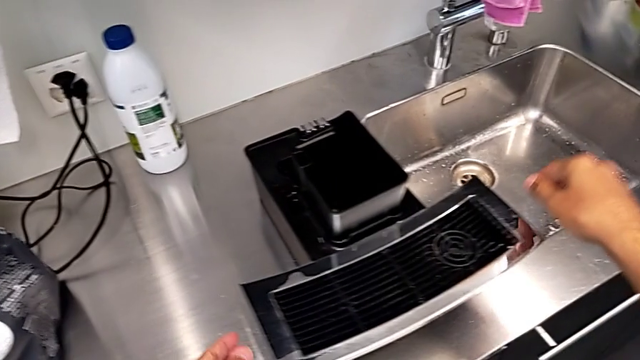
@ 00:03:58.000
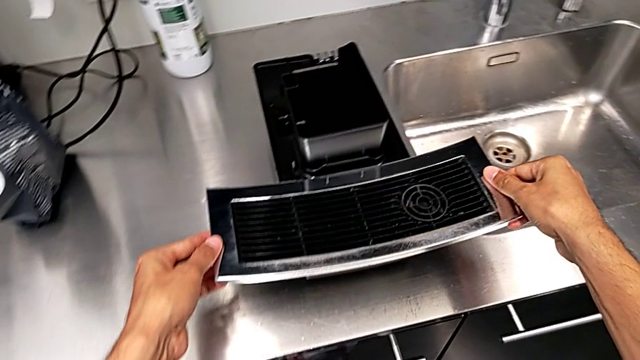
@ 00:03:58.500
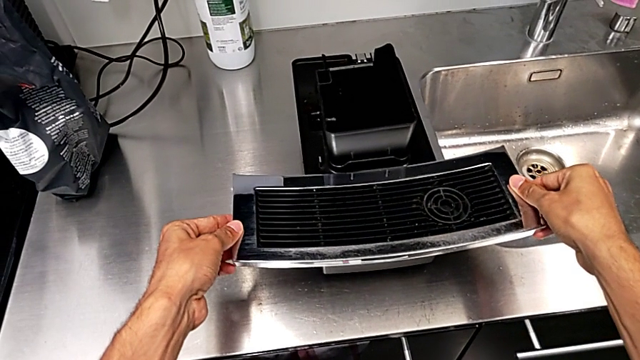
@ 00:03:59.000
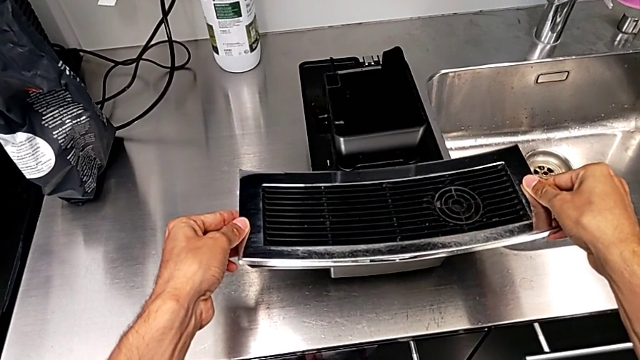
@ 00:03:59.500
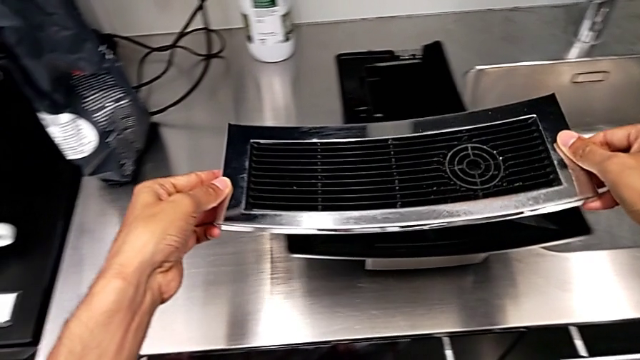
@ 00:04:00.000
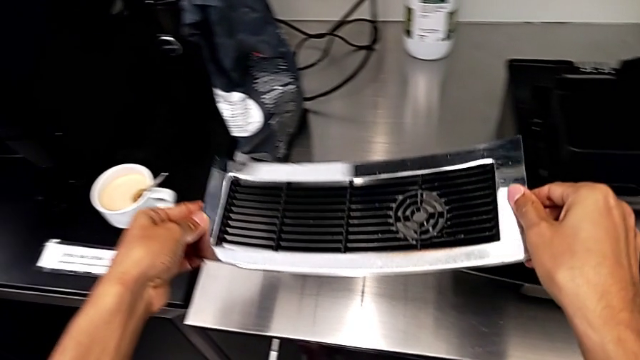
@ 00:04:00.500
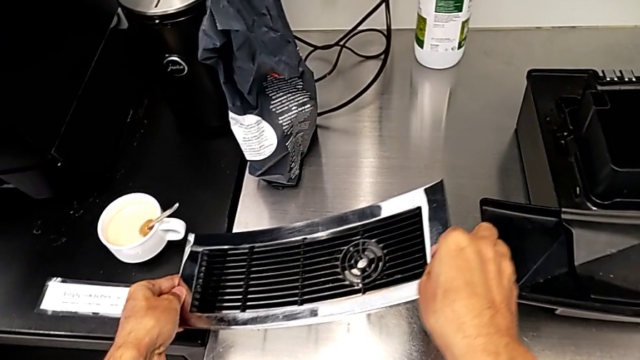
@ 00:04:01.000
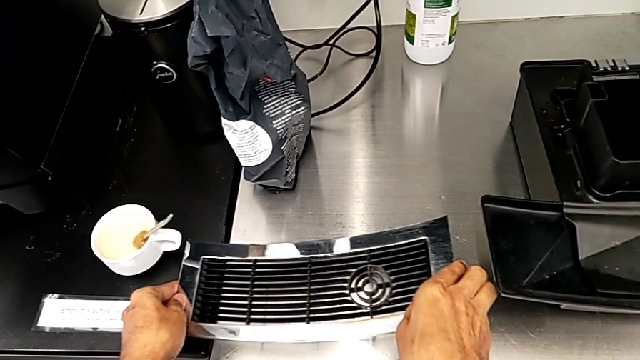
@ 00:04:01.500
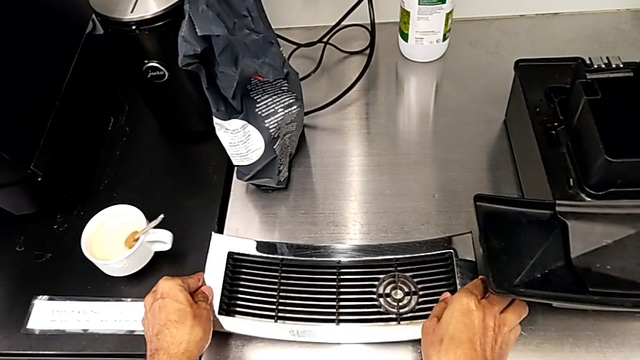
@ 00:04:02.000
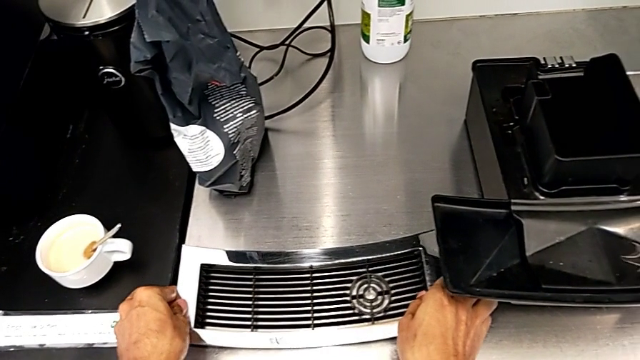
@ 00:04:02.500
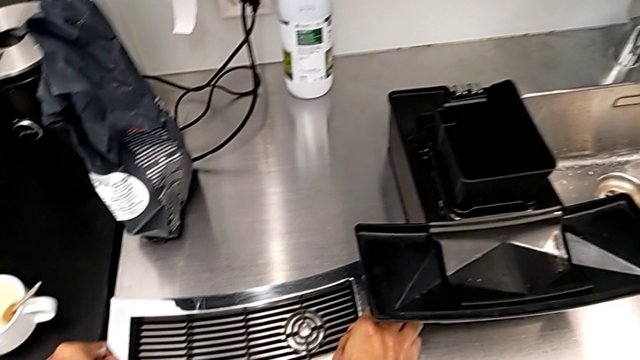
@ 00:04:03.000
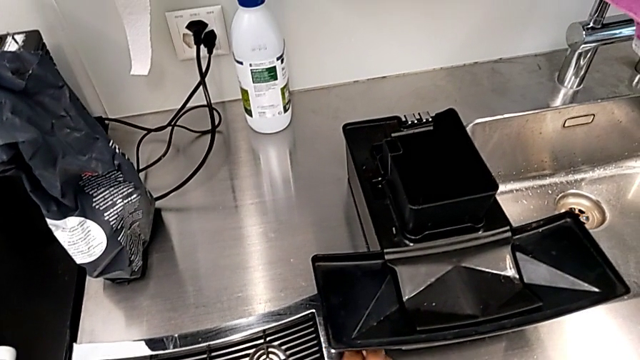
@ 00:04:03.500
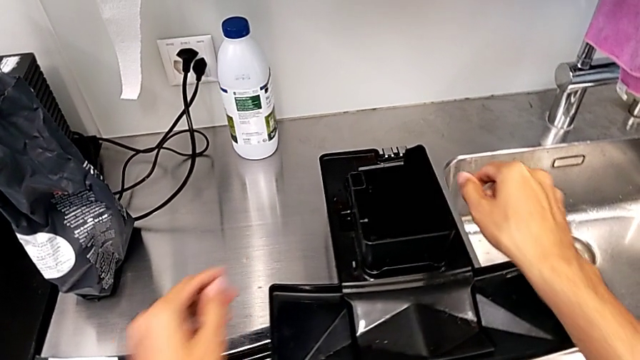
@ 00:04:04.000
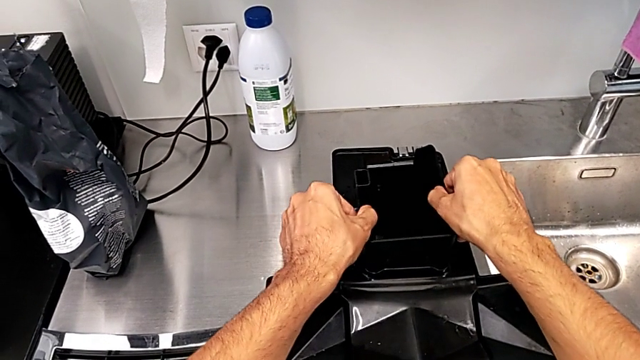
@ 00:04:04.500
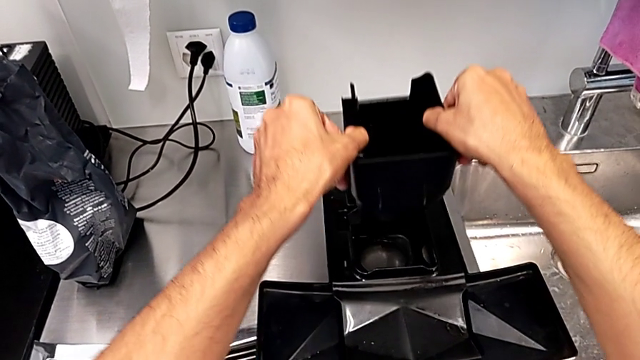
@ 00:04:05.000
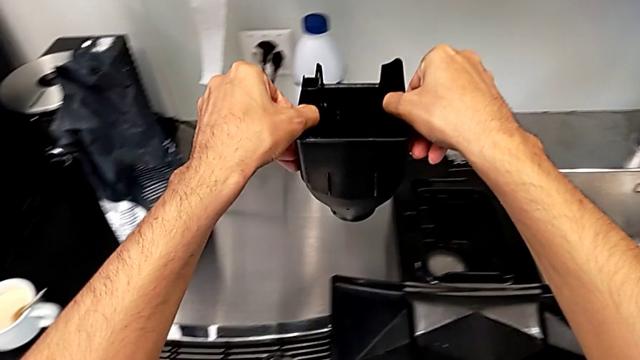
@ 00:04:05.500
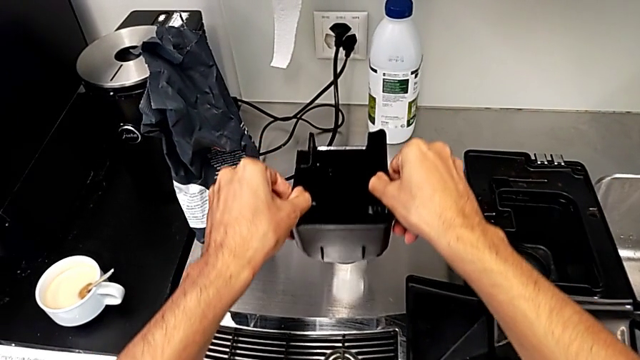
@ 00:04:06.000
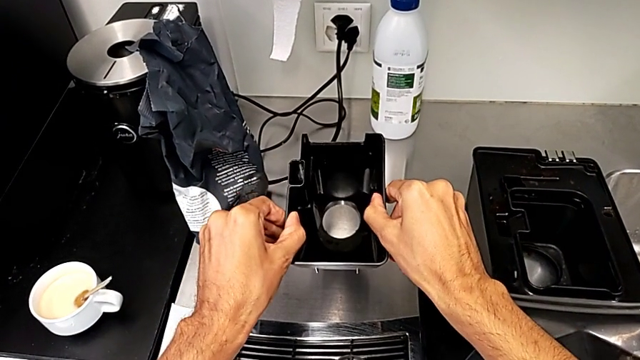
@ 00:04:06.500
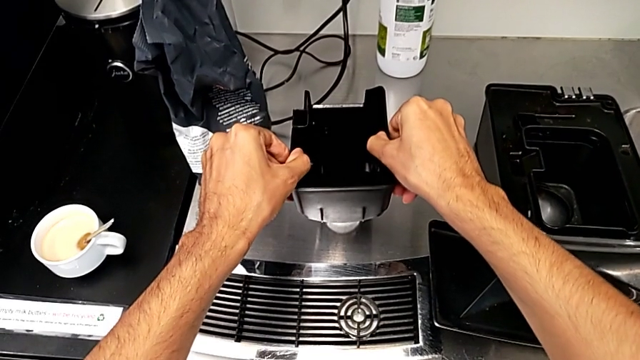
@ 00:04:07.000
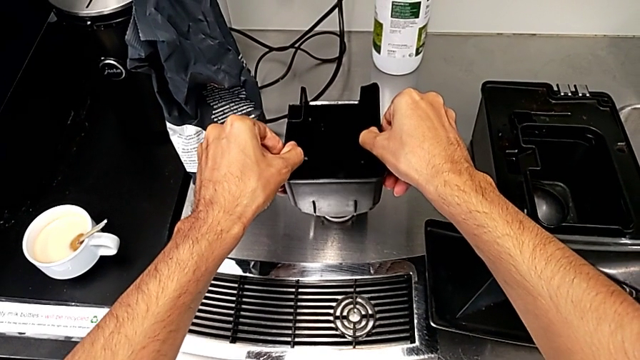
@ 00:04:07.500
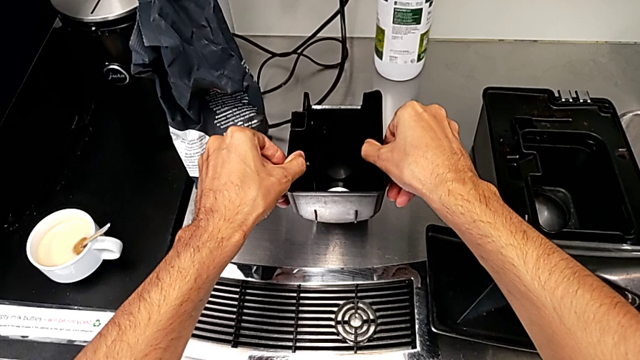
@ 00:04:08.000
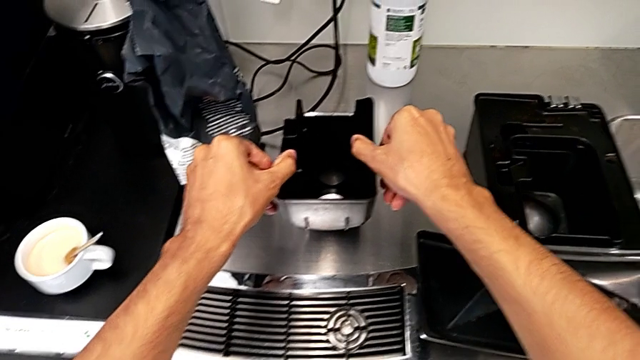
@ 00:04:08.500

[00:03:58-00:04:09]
The camera wearer is removing all the small pieces from the tray. They lift the drip tray, place it, grab the top drip tray and place the drip tray.

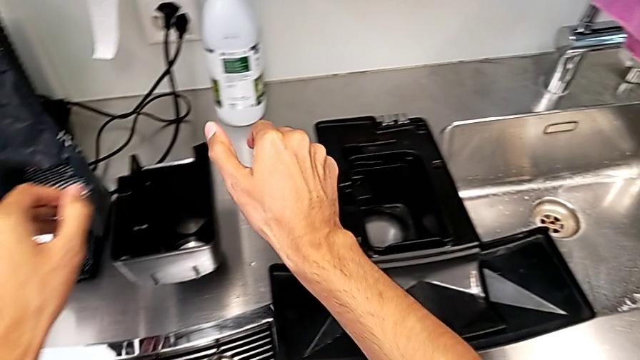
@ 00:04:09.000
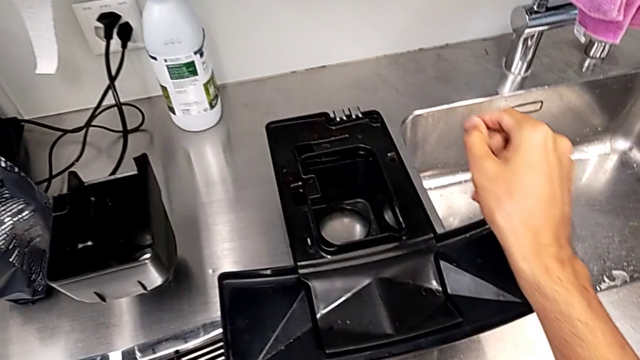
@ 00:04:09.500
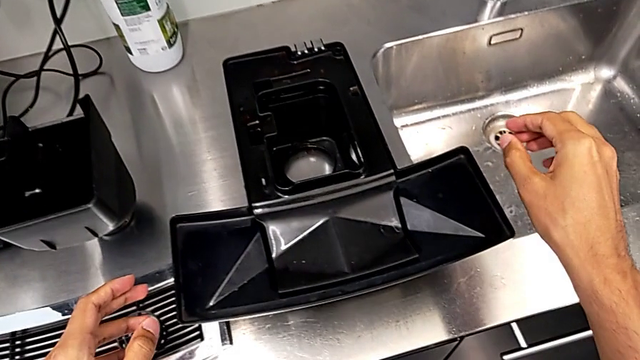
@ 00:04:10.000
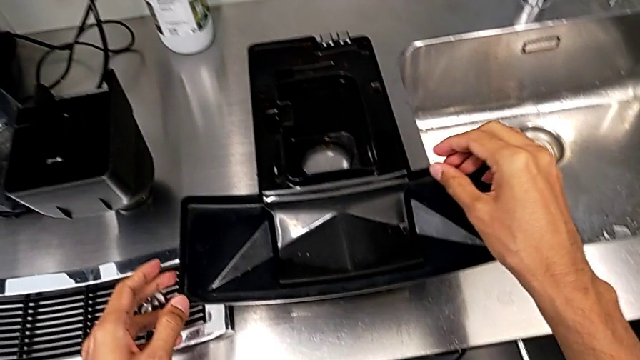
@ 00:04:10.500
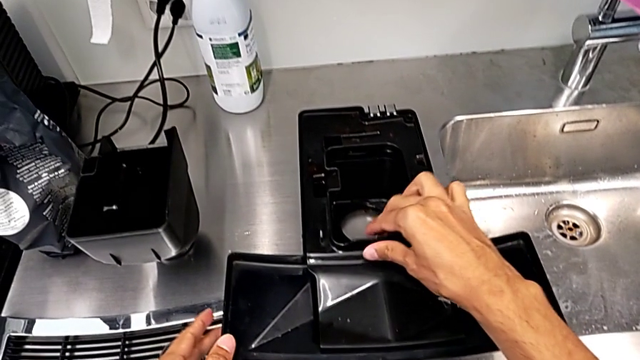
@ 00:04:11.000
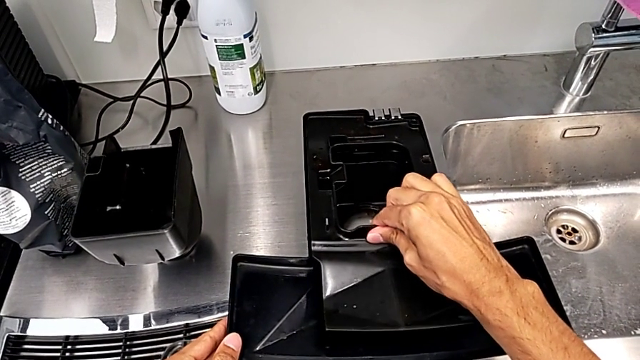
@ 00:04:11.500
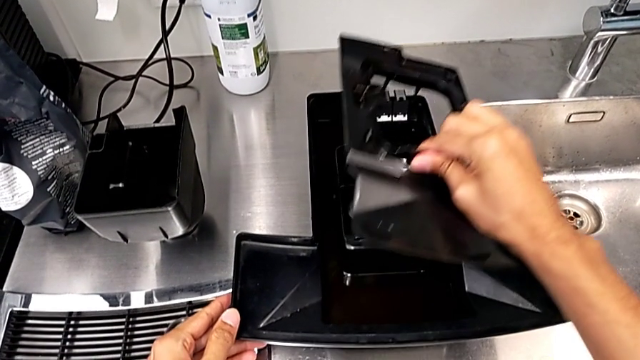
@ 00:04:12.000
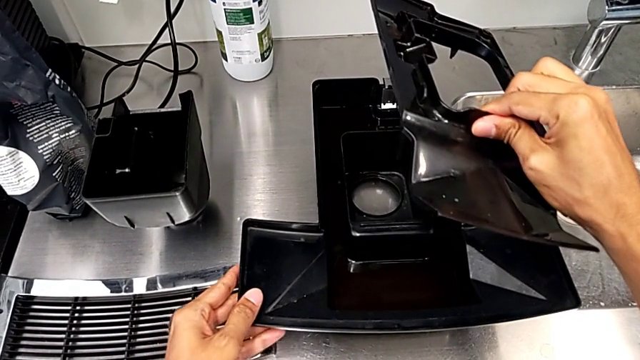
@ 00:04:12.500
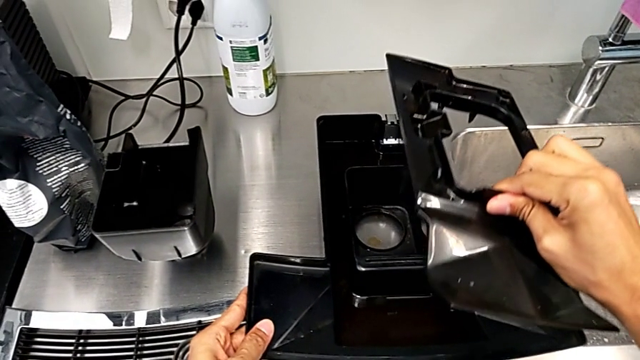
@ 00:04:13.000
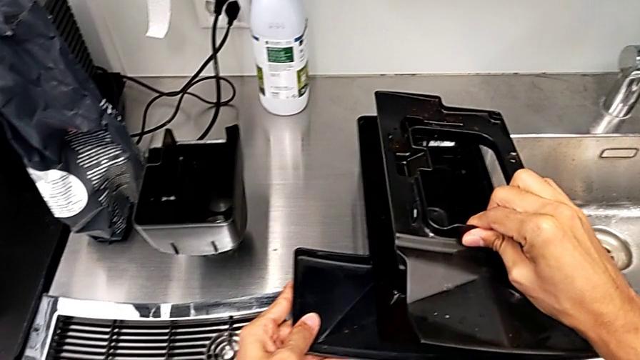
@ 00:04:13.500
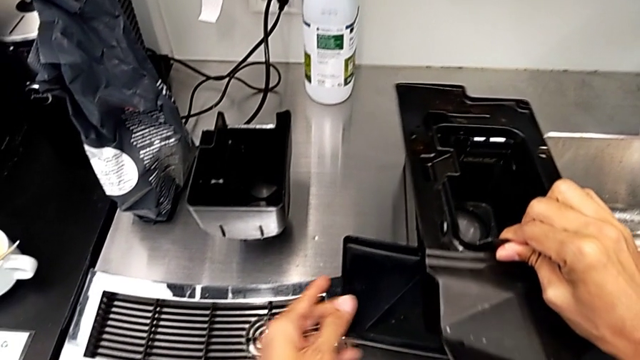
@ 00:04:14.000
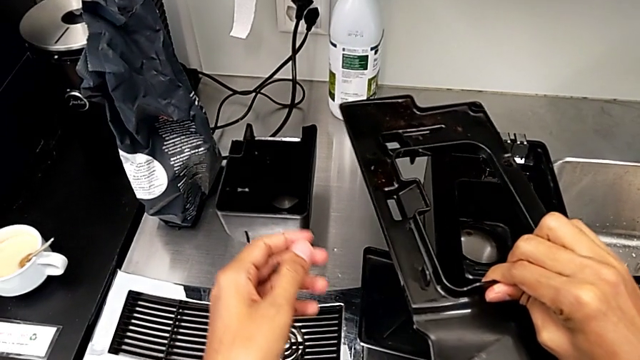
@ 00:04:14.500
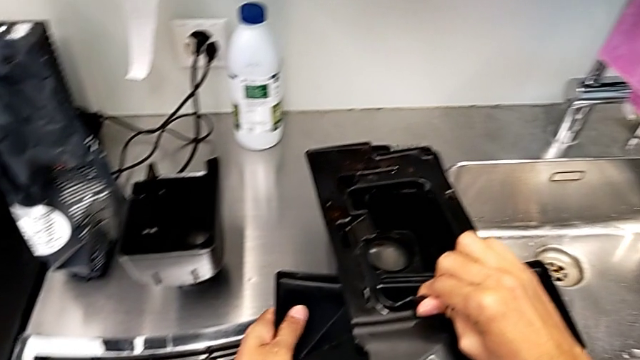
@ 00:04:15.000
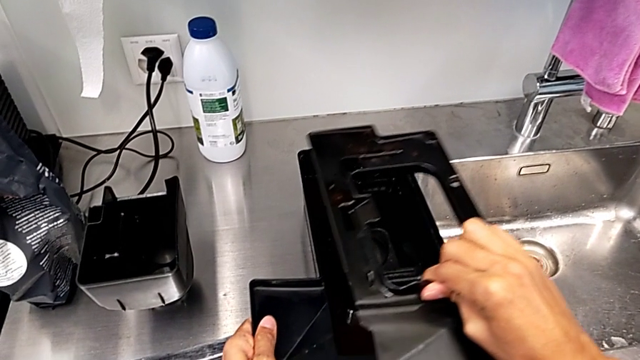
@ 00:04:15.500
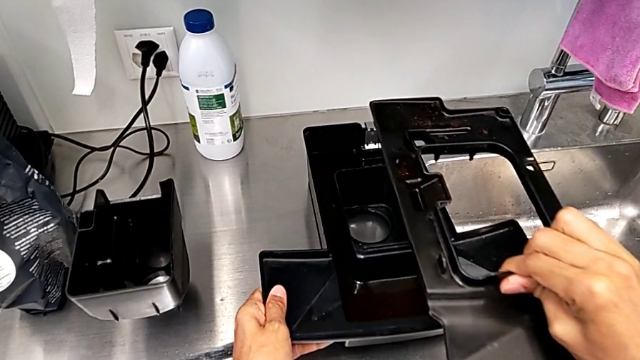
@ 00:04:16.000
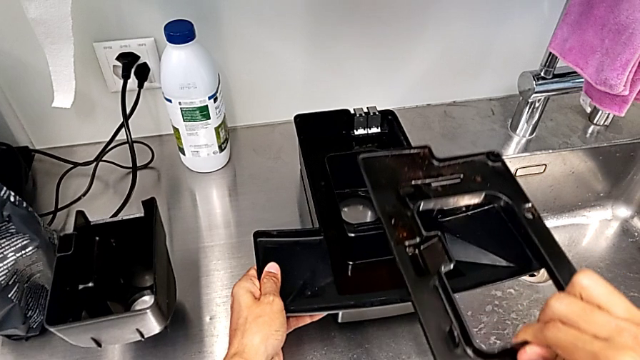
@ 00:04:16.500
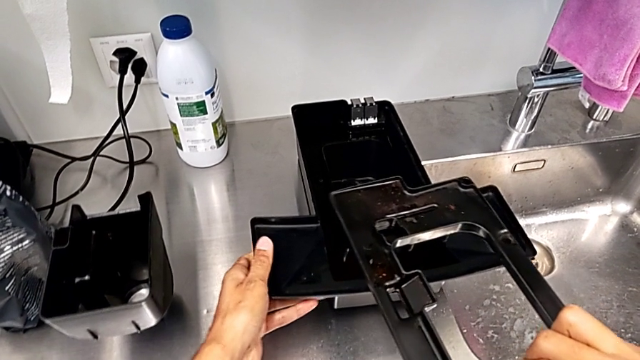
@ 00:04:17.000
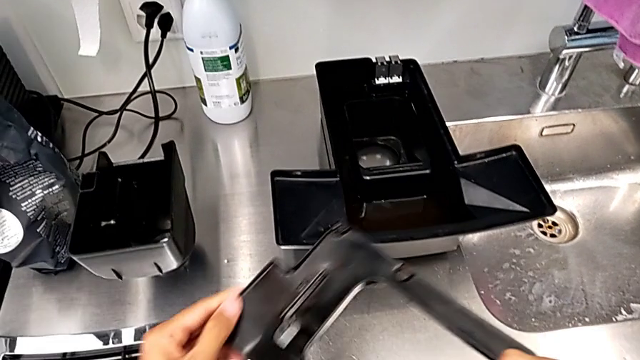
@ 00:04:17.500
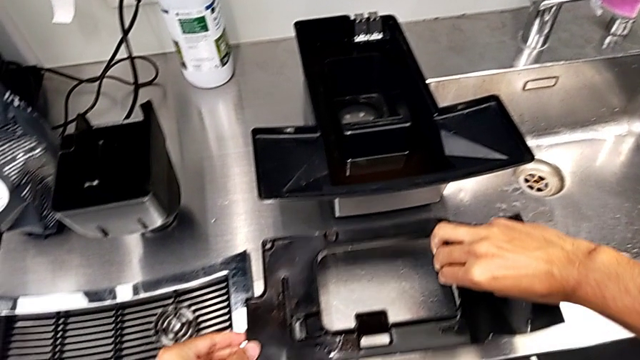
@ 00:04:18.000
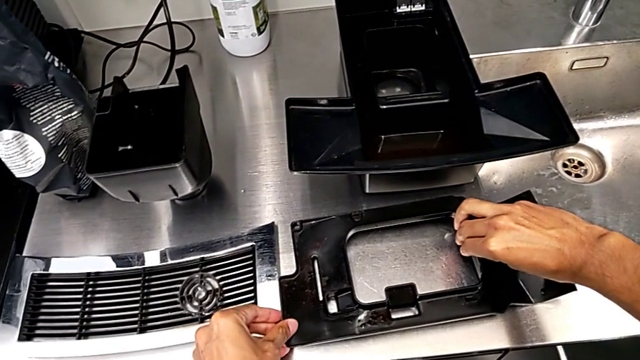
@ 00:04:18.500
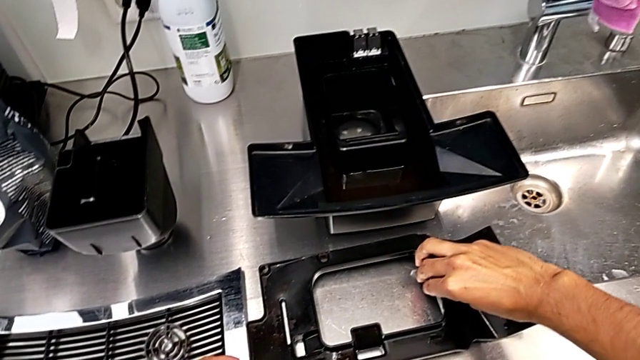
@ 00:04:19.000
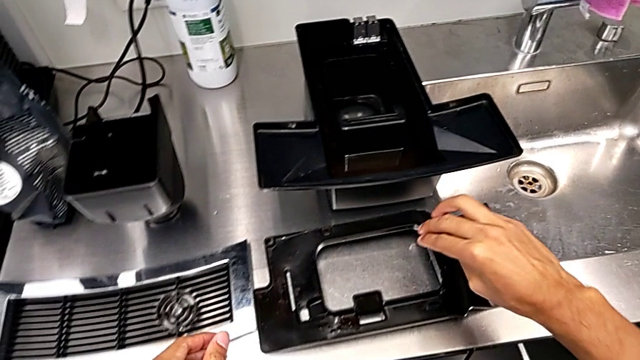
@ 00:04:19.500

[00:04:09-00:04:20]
The camera wearer is removing all the small pieces from the tray. They grab the drip tray twice and place it.
